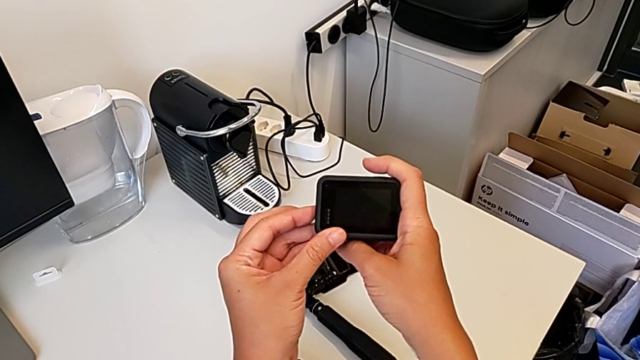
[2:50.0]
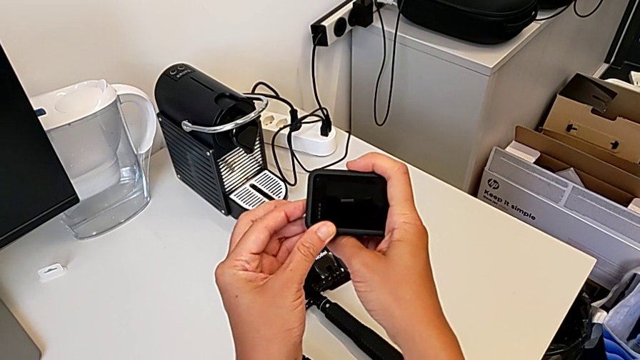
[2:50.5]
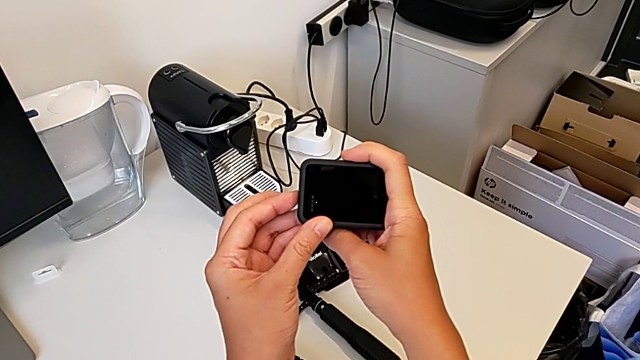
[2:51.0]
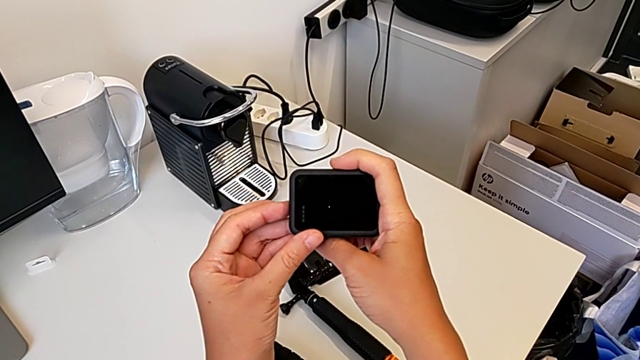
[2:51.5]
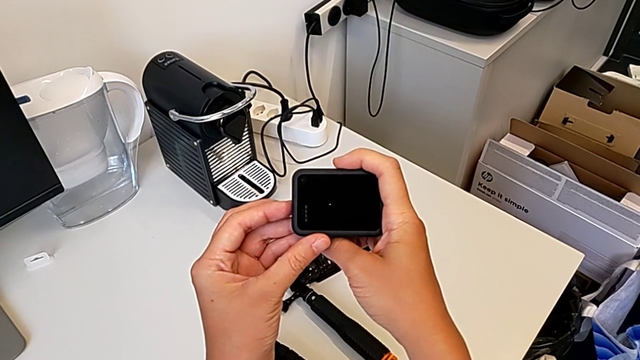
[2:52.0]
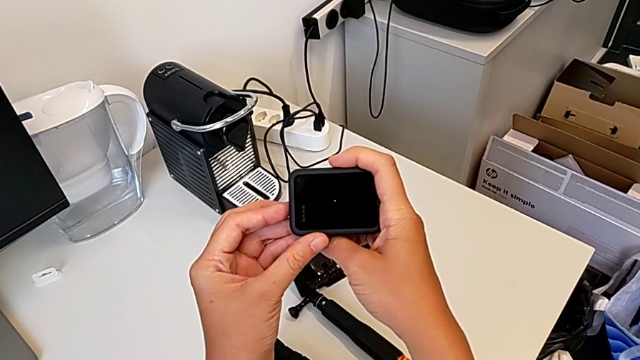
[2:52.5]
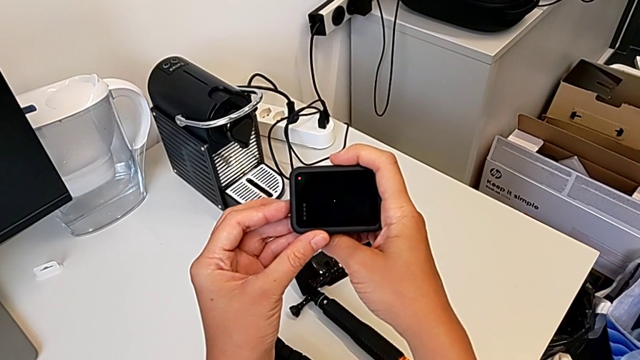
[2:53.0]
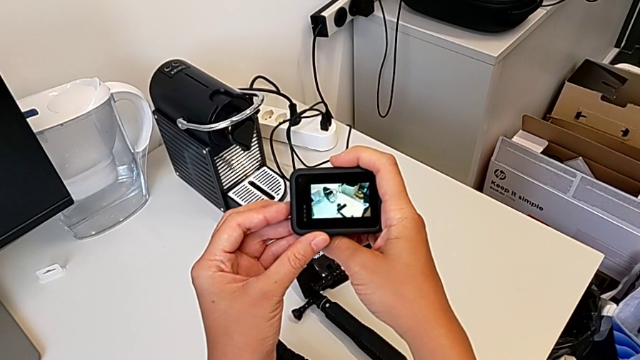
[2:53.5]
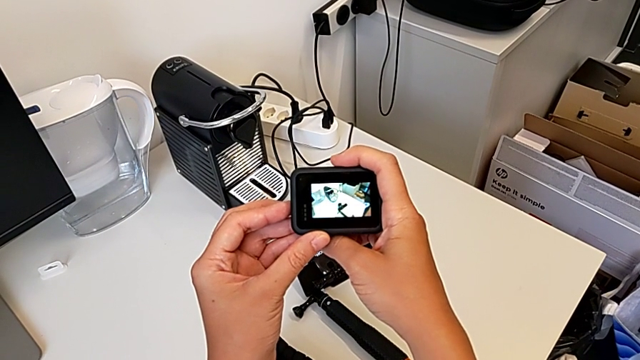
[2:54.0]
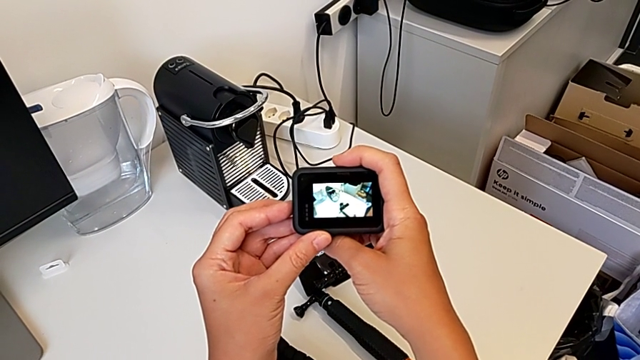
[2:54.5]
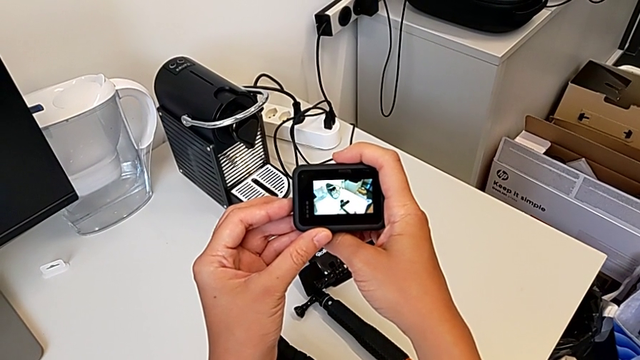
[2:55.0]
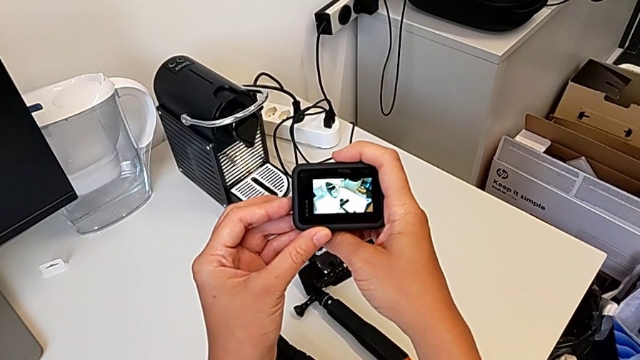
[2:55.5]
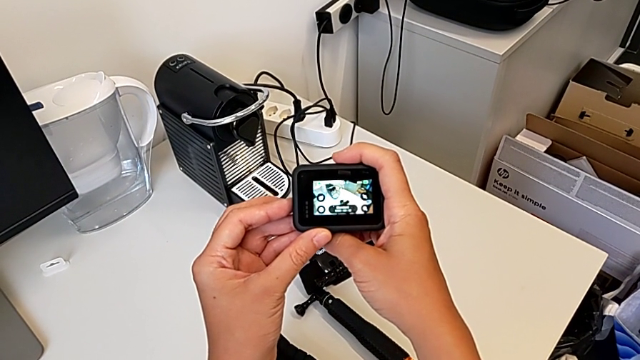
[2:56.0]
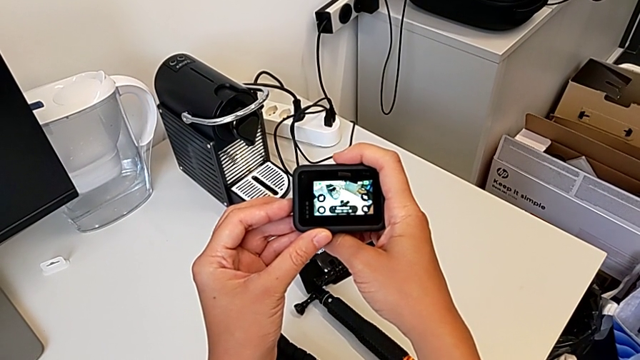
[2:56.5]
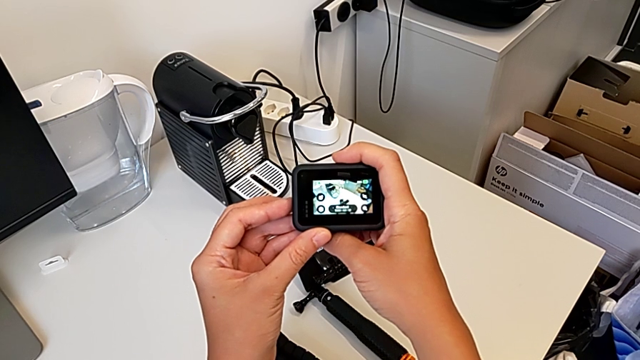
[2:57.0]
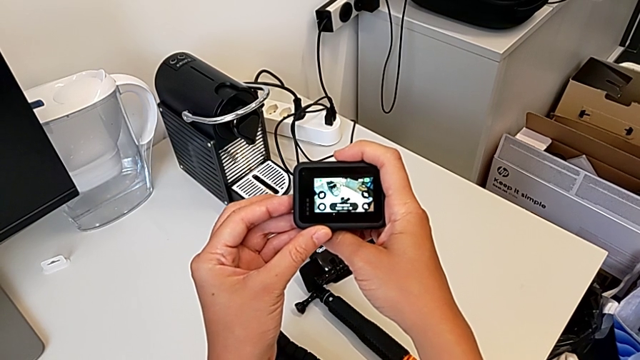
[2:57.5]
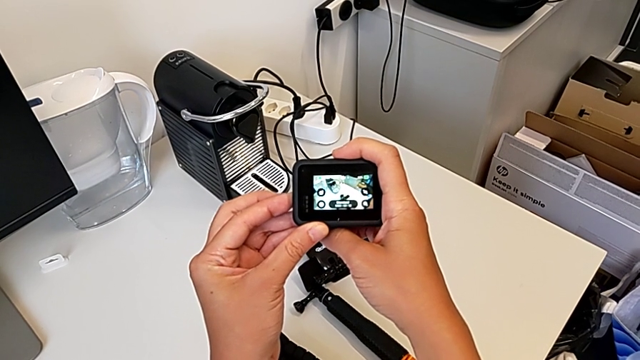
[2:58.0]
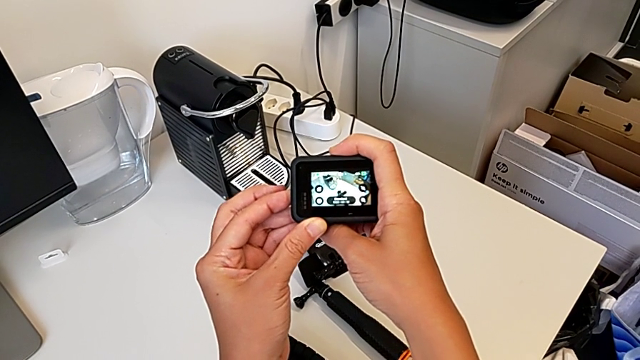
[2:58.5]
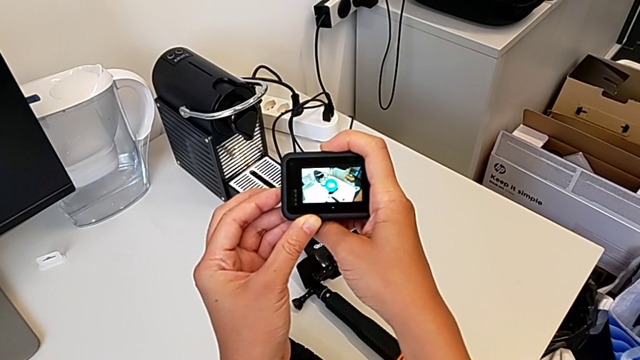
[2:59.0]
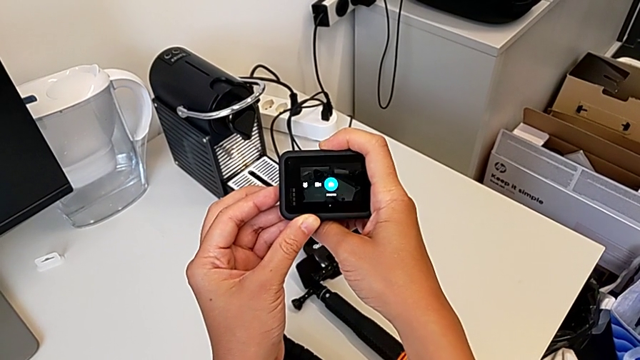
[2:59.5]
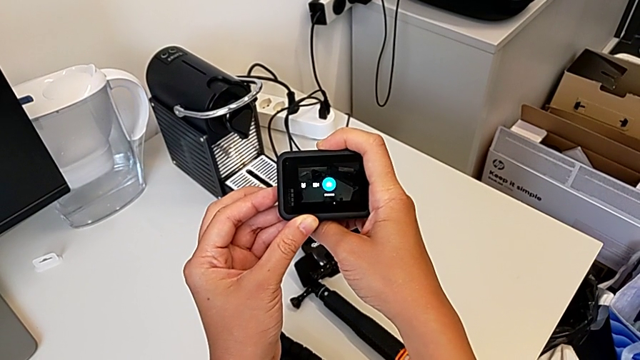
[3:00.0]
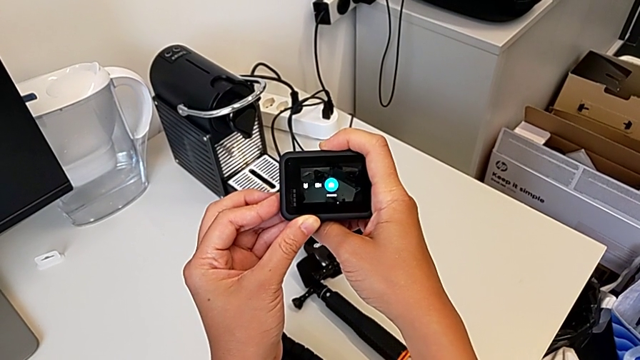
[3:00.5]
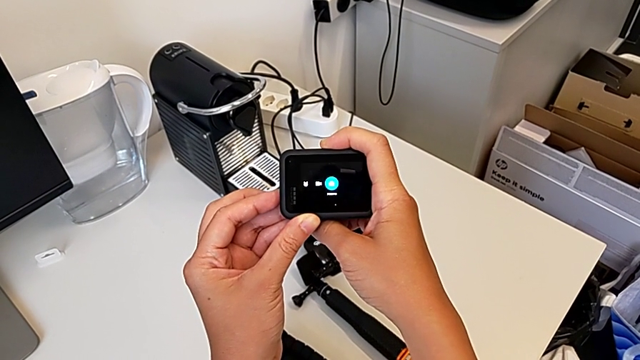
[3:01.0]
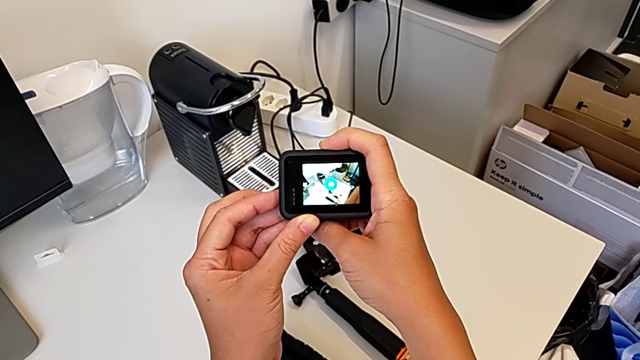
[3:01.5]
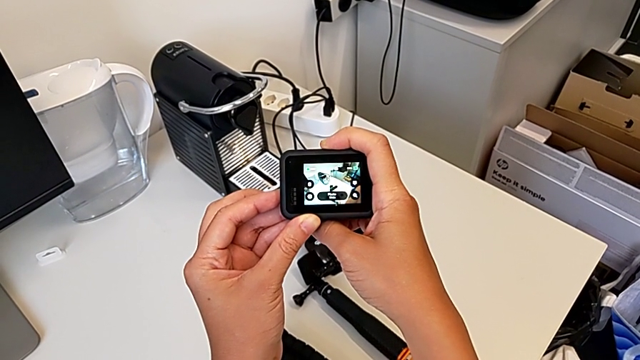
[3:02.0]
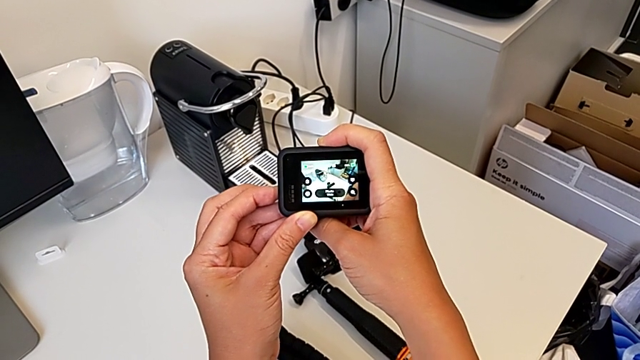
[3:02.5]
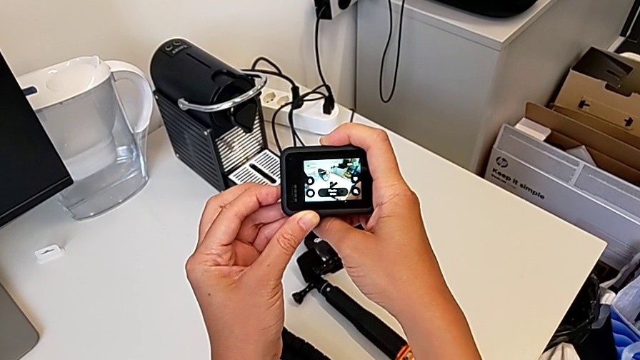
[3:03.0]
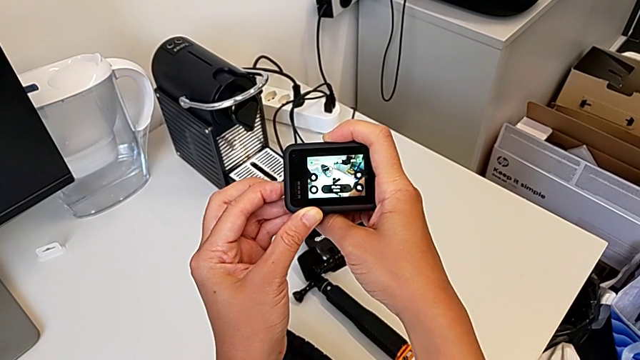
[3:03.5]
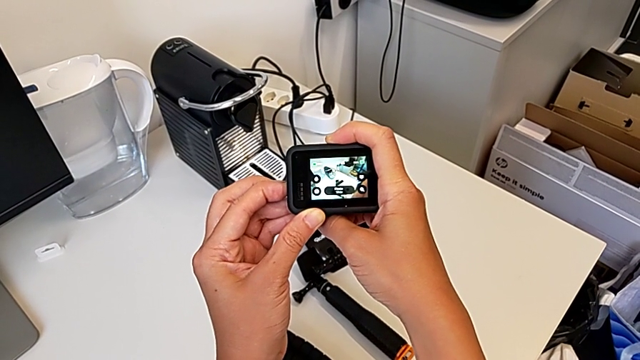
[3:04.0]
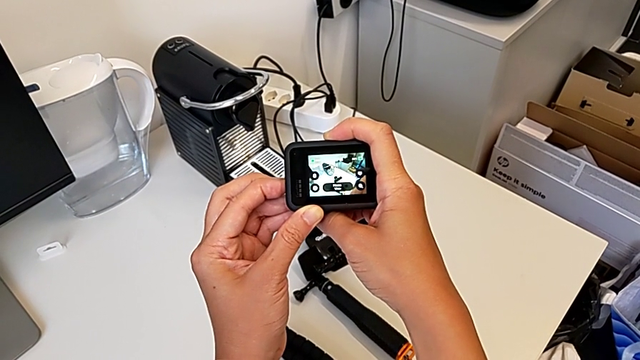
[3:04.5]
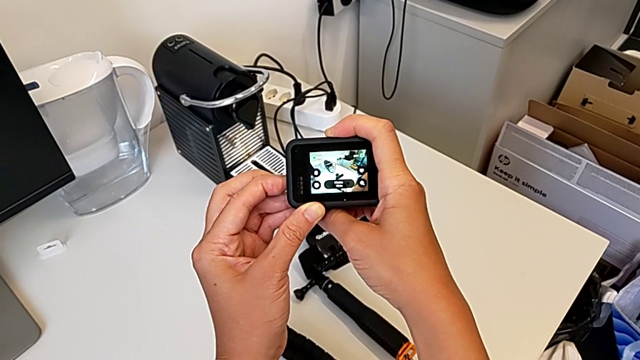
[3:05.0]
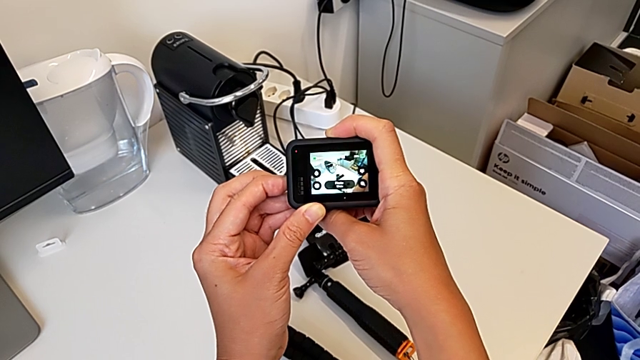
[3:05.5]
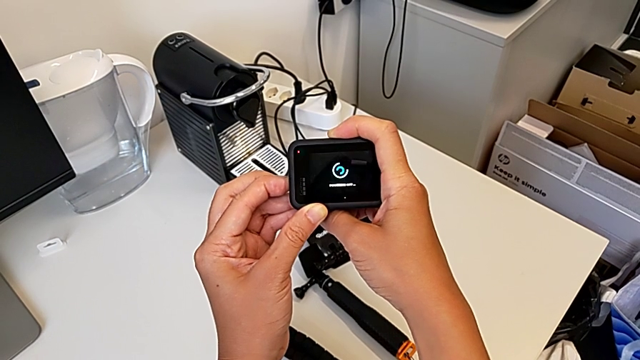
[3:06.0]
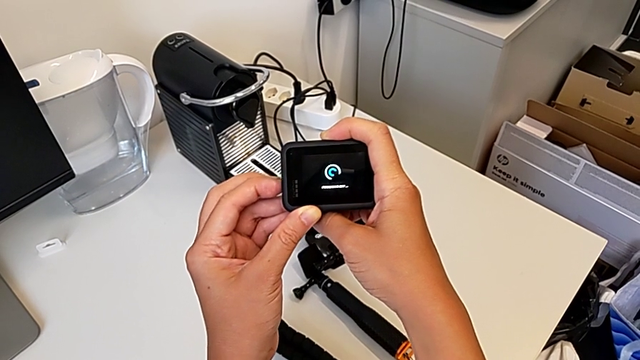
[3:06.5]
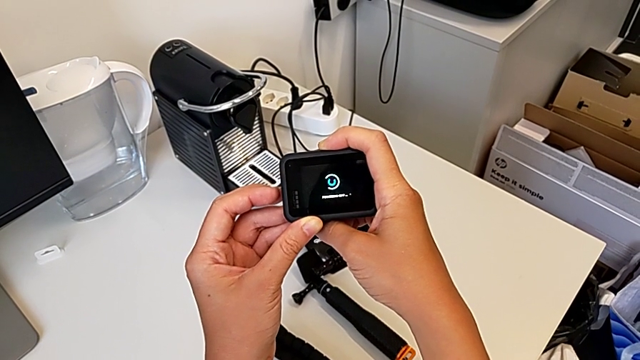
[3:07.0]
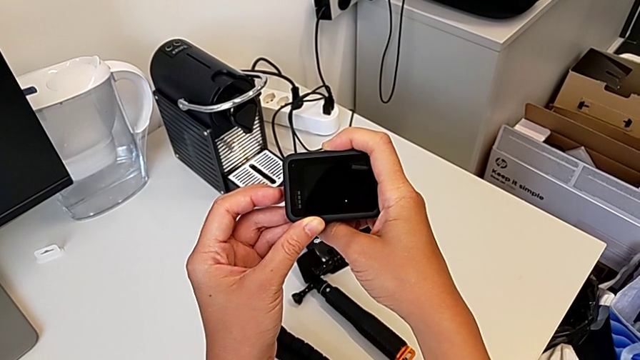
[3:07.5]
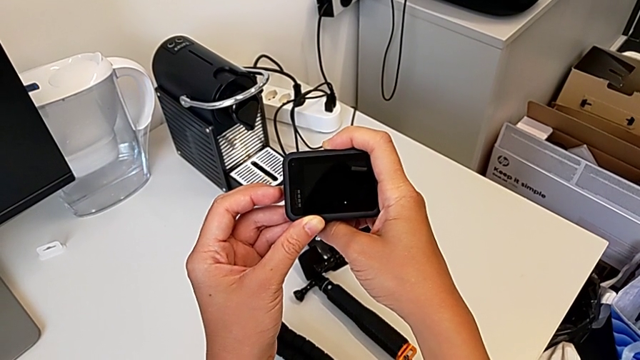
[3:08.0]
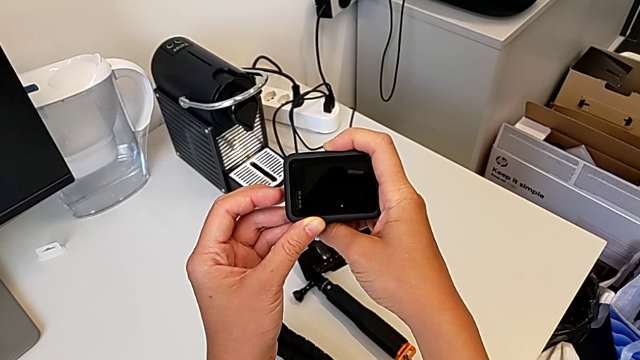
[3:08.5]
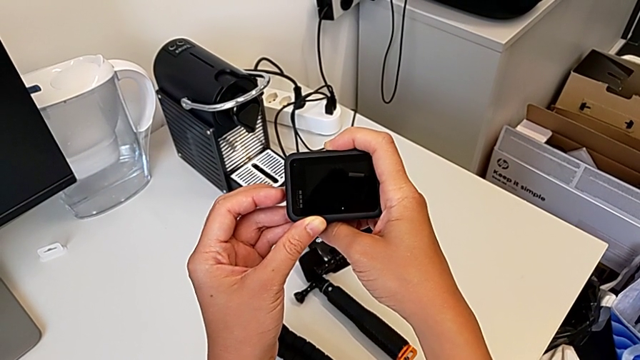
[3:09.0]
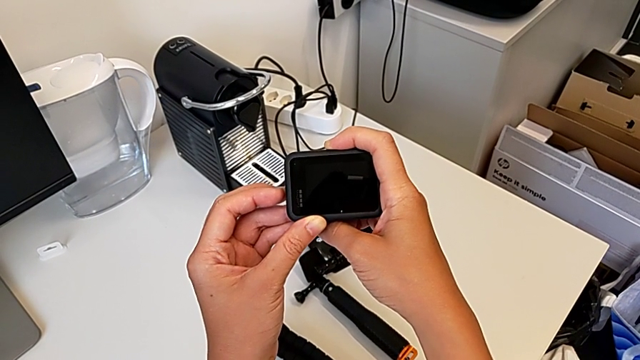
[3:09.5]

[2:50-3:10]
The camera wearer turns on their GoPro. They press the button, hold the GoPro, press the button twice and hold the GoPro.

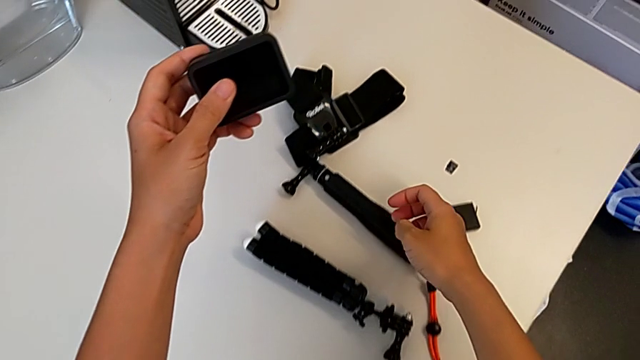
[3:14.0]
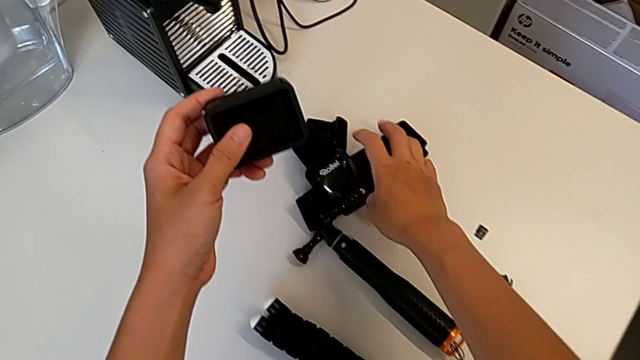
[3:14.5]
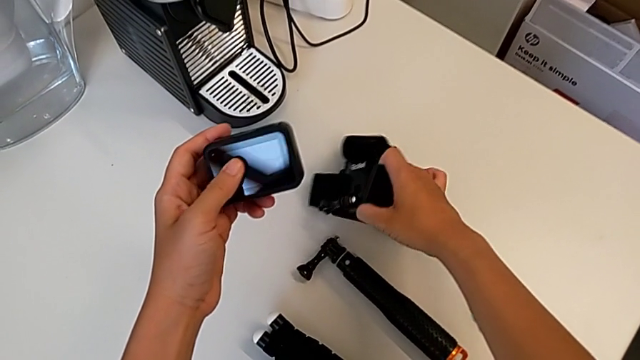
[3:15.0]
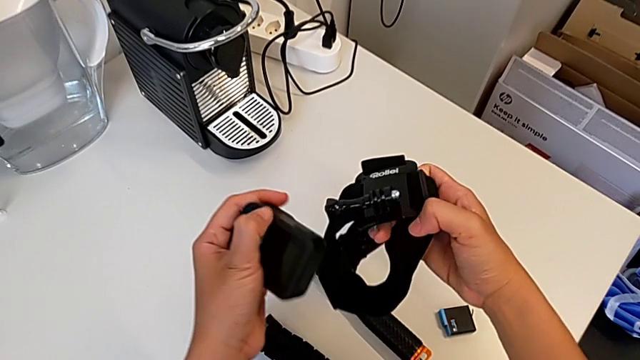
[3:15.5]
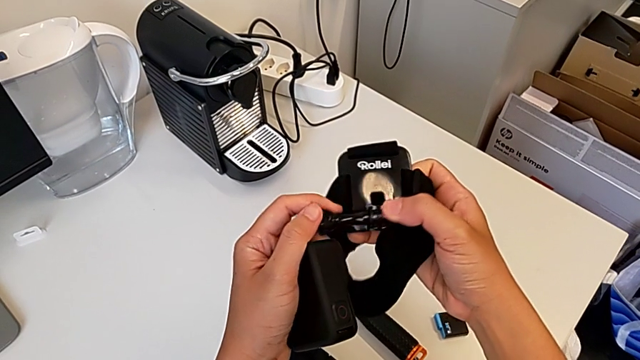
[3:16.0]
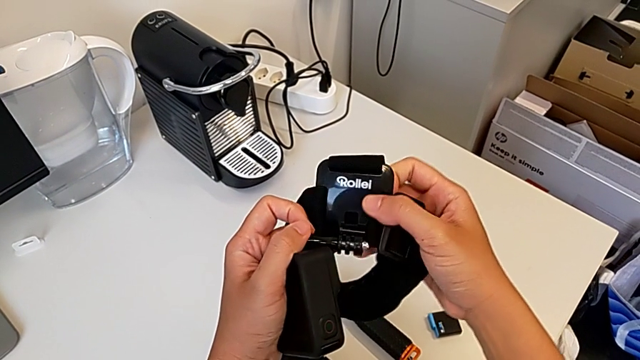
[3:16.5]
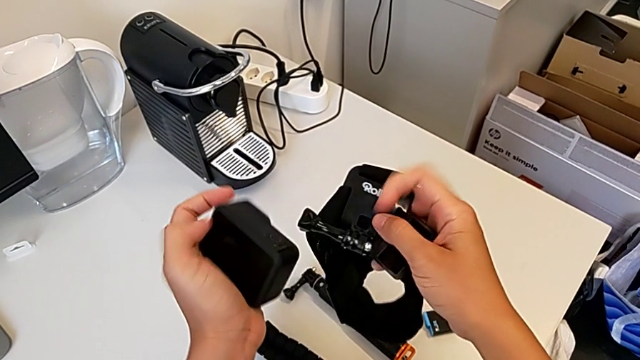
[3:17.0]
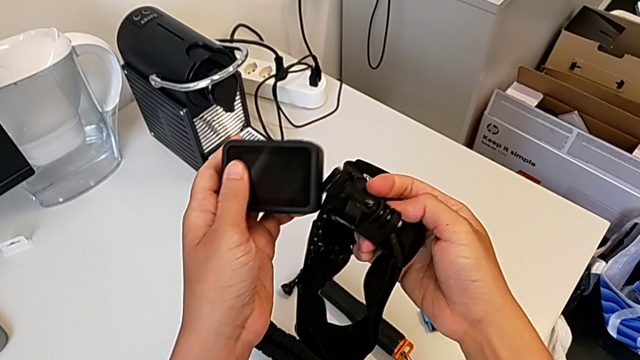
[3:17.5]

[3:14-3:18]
The camera wearer is mounting the strap onto the GoPro. They grab the strap and begin to inspect it.
